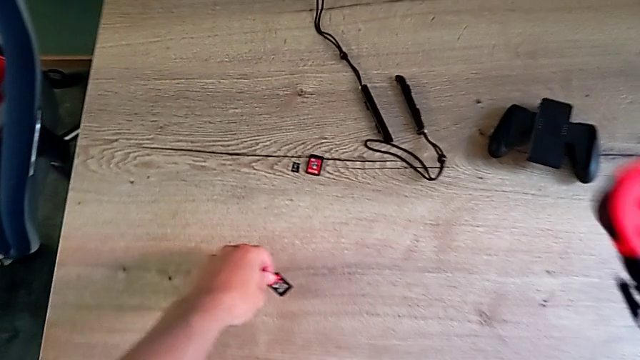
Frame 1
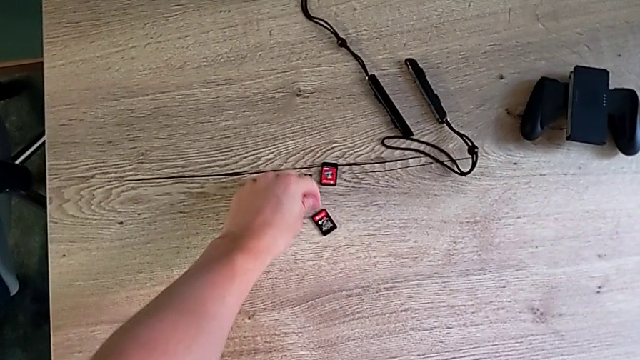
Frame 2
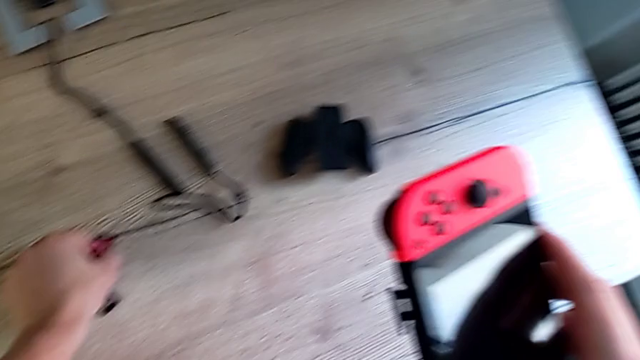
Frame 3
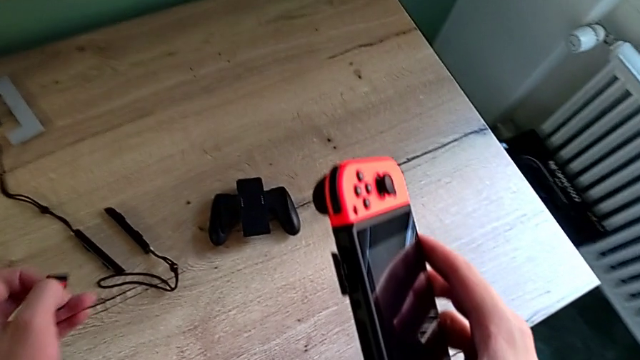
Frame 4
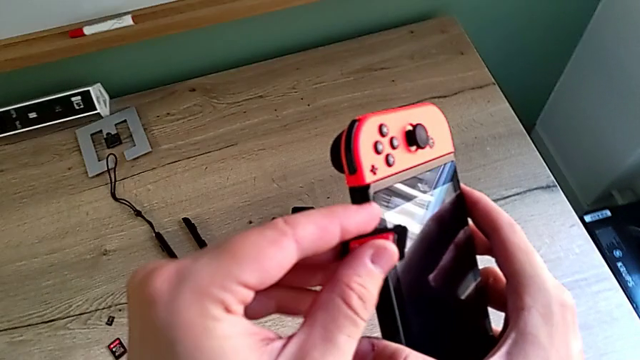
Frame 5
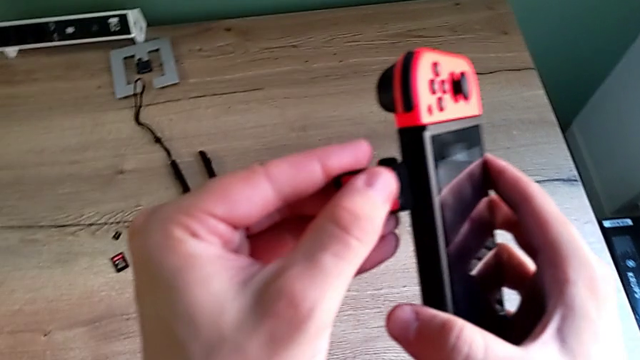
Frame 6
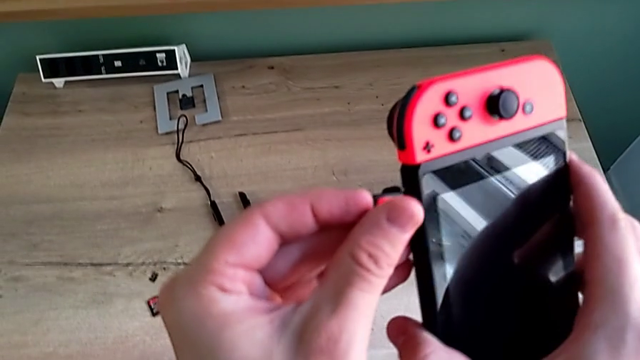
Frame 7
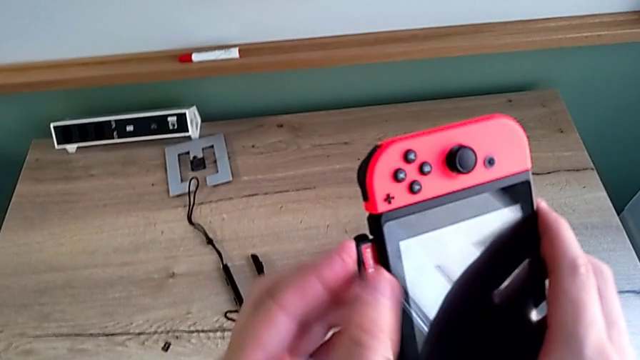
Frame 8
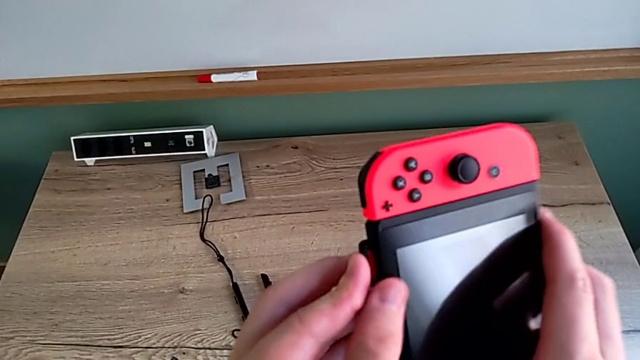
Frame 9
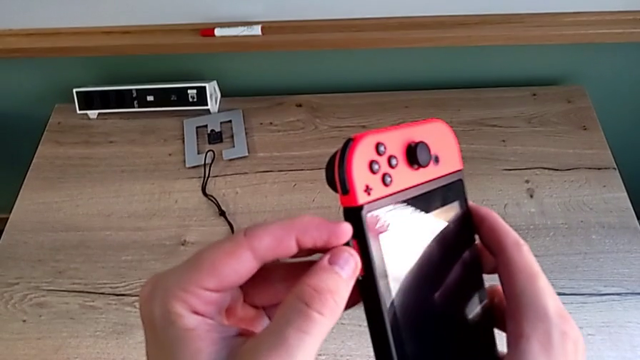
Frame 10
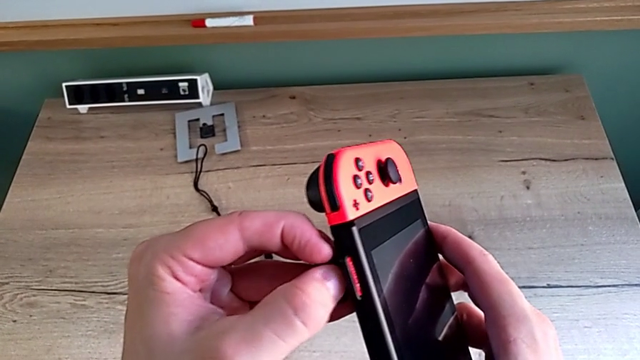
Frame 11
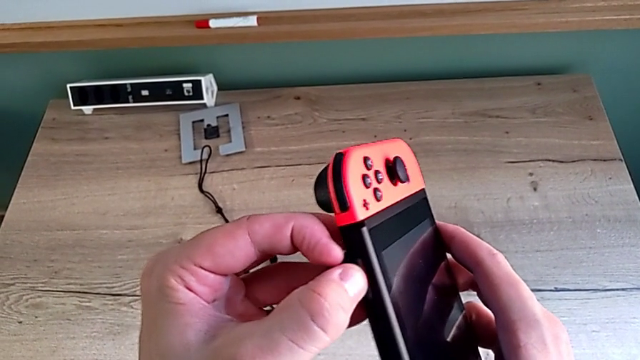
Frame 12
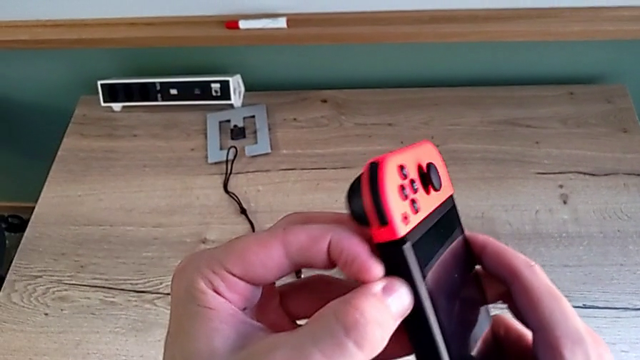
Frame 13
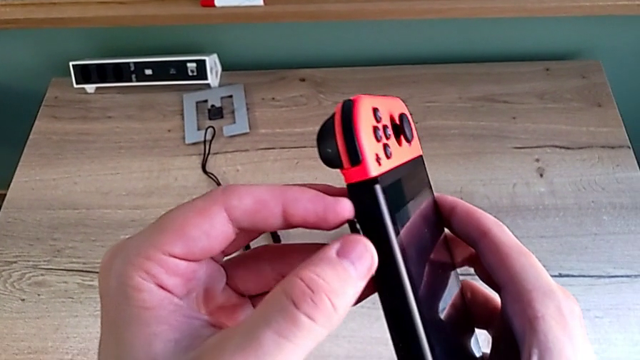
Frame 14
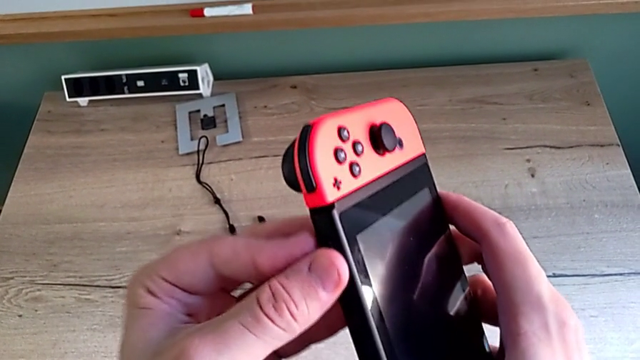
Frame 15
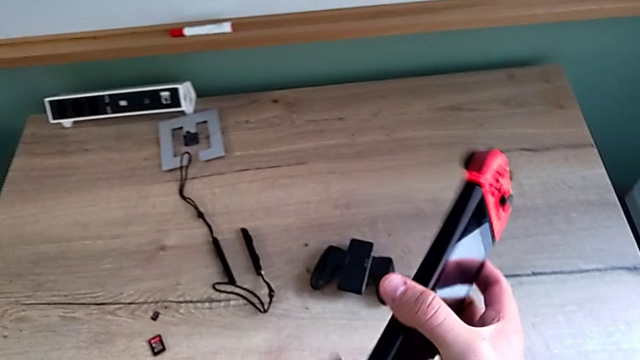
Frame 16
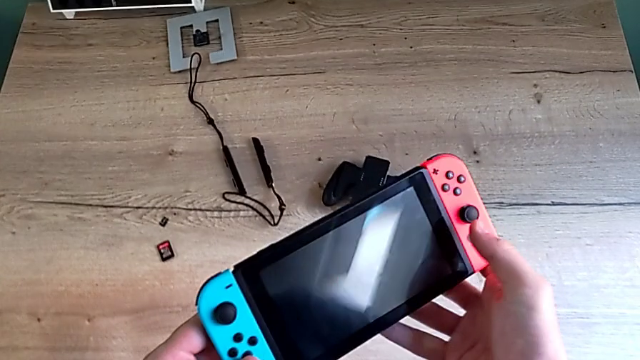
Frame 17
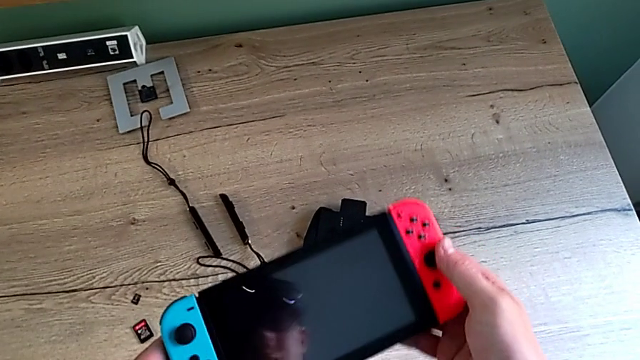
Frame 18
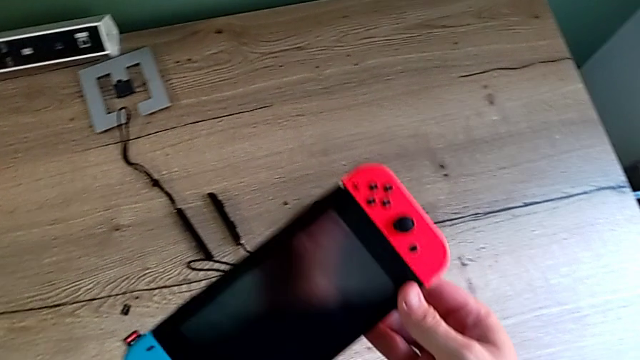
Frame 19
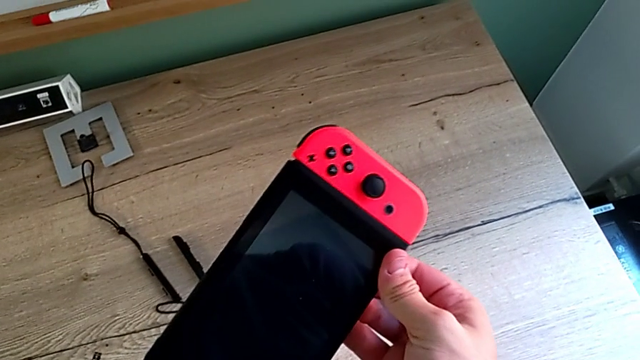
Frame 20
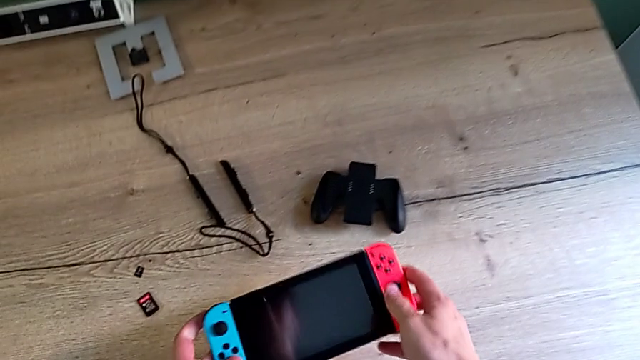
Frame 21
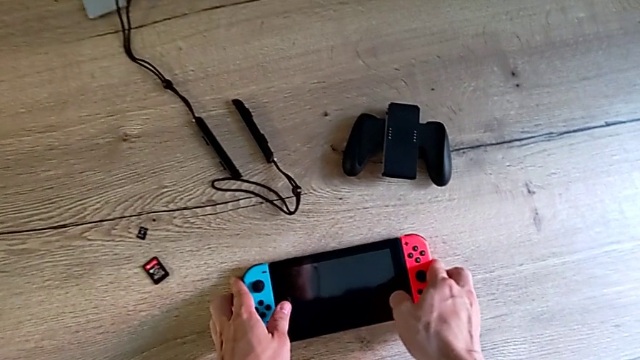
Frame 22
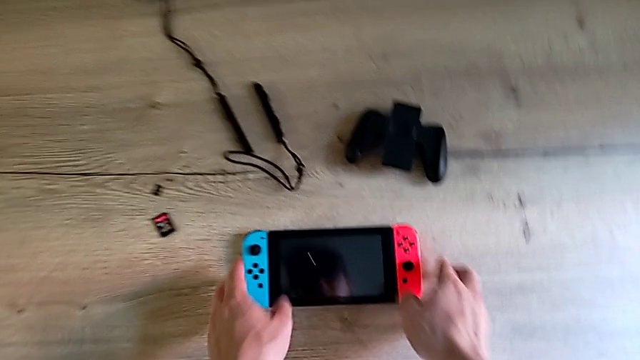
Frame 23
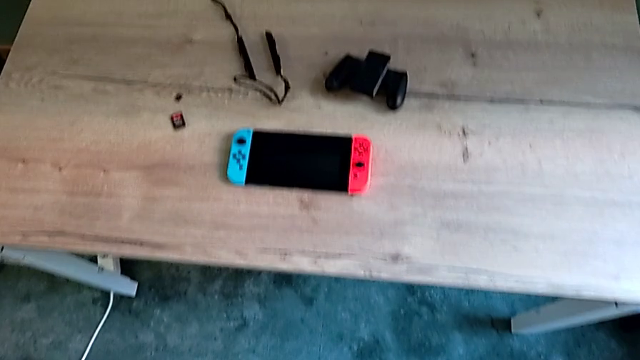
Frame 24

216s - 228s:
The camera wearer is changing a game card. They place the game card, grab it, insert it and place the Nintendo Switch.

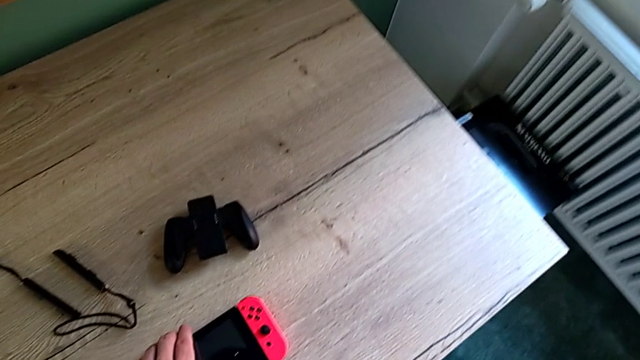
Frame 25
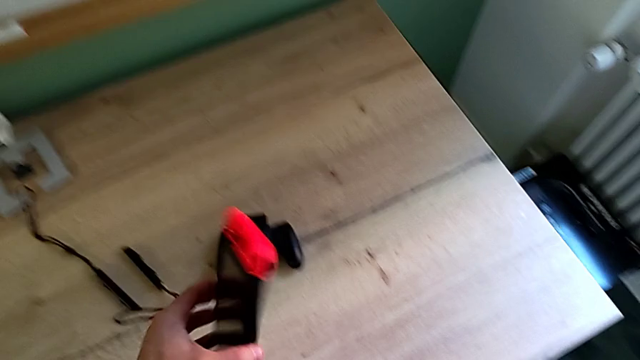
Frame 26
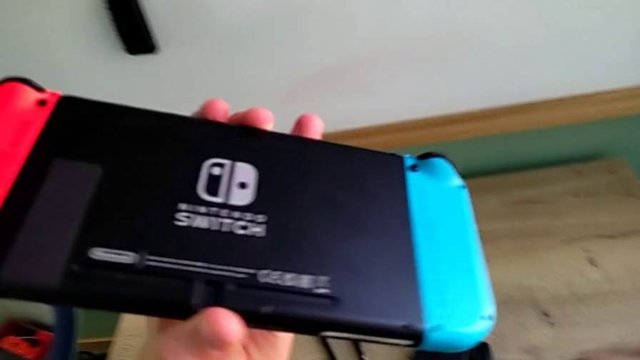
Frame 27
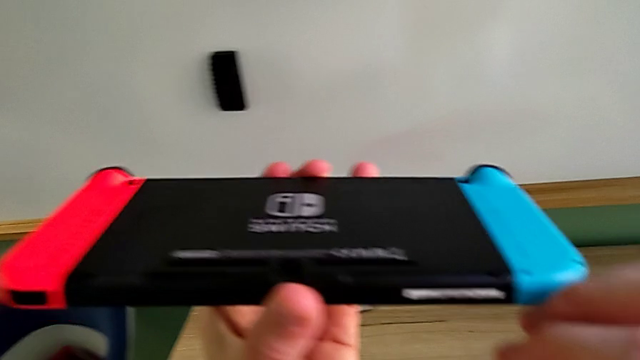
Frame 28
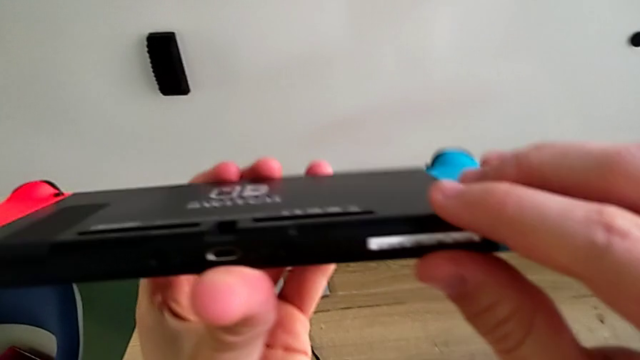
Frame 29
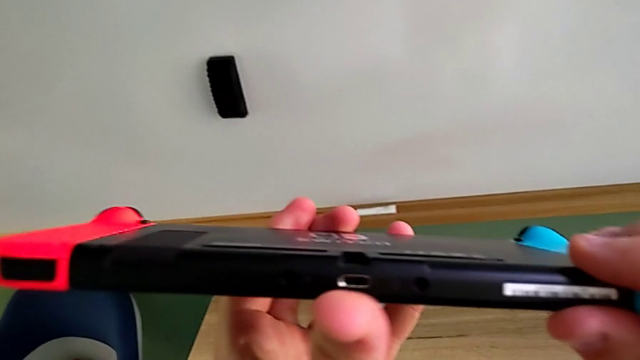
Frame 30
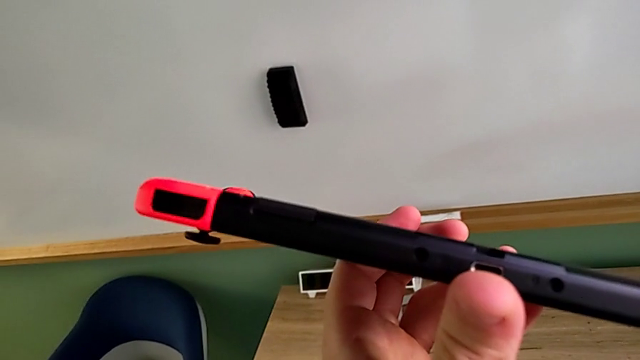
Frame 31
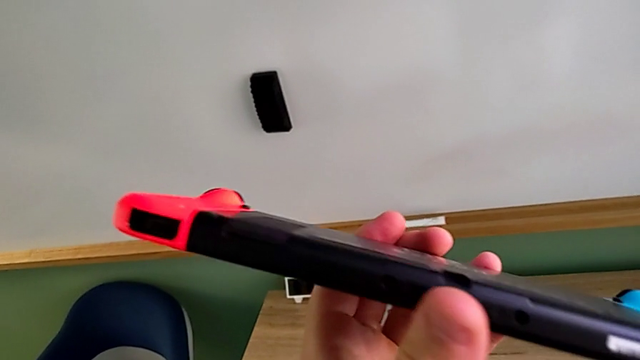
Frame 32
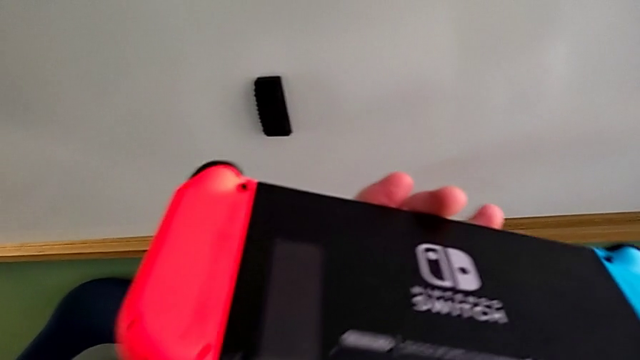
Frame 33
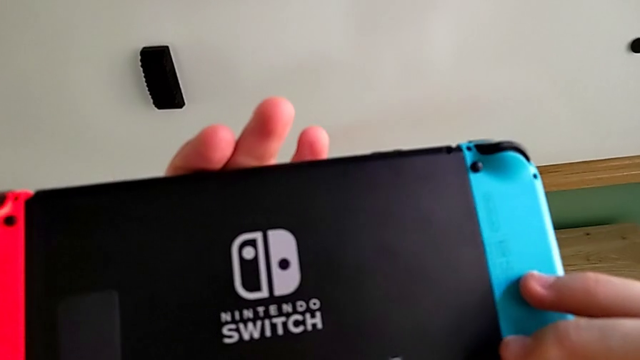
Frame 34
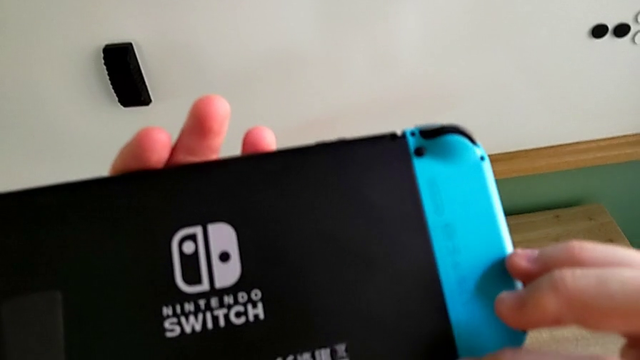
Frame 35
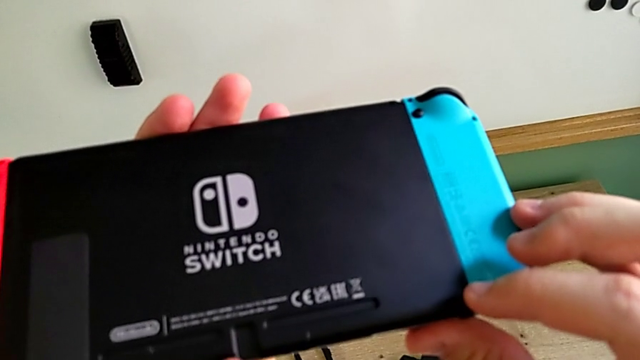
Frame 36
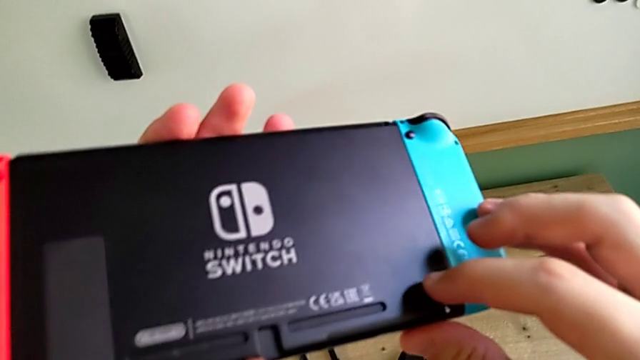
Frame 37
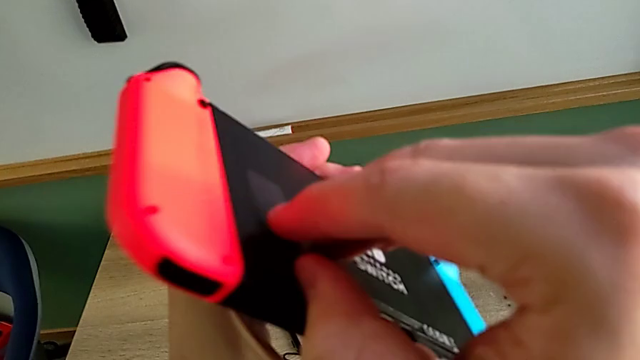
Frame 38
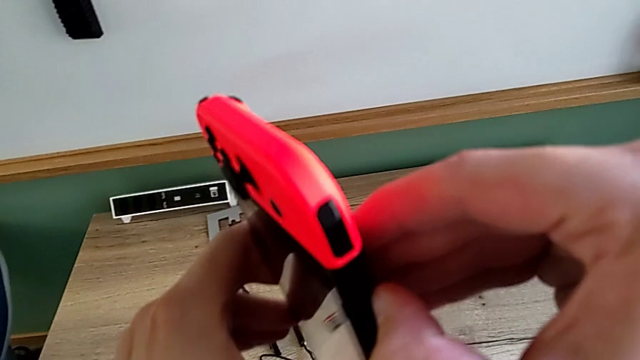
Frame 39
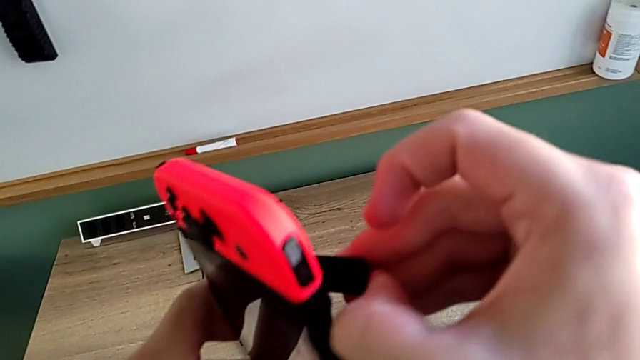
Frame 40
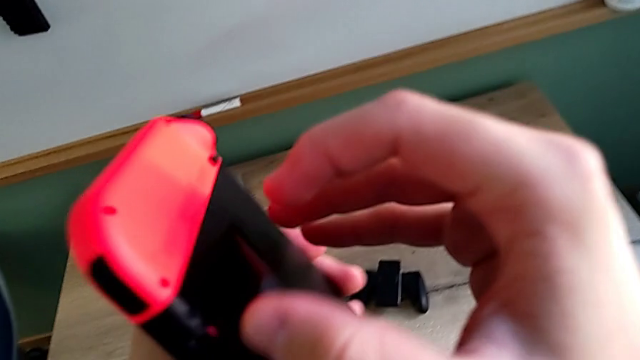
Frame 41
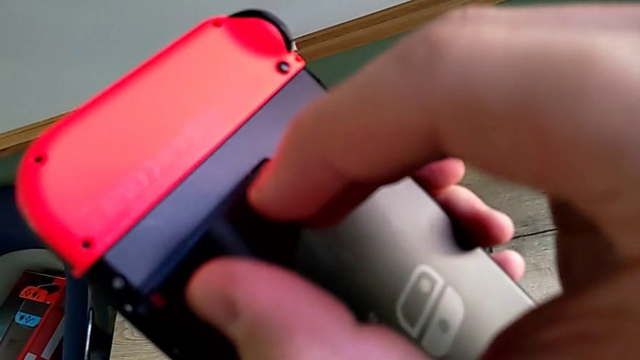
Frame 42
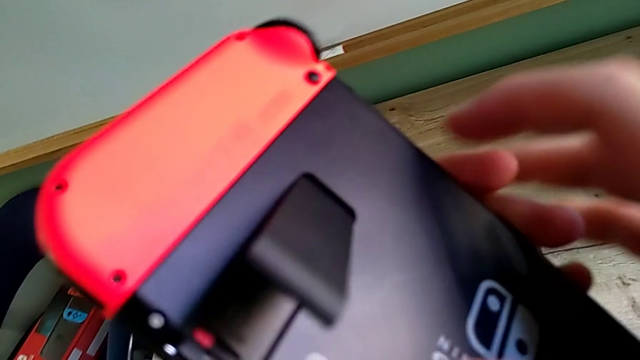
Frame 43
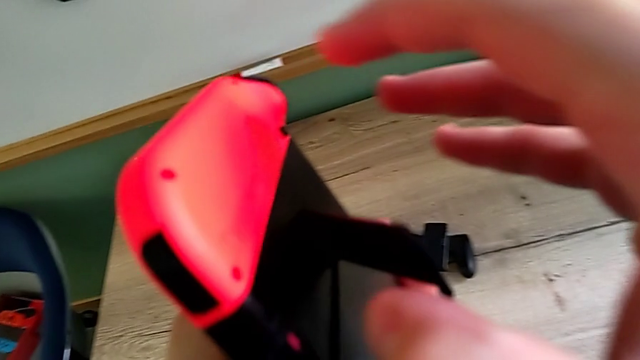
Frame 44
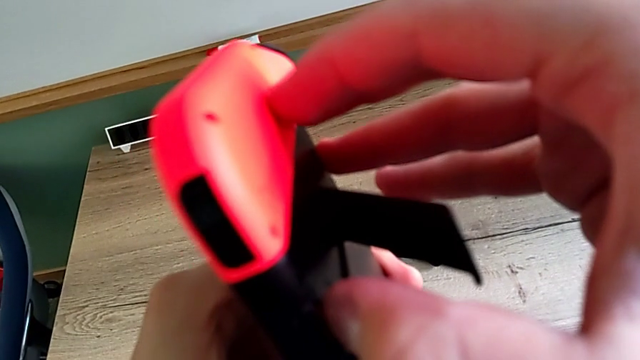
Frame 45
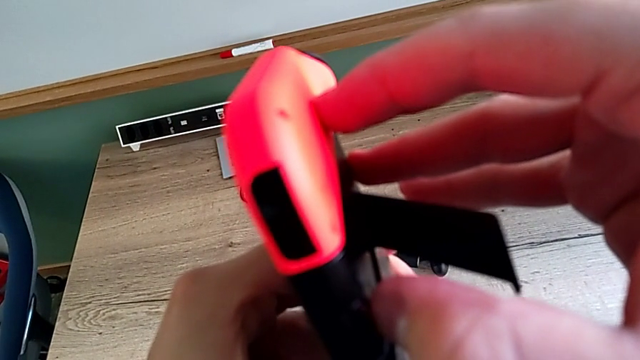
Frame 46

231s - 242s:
The camera wearer is changing the SD card. They grab the Nintendo Switch, inspect it, open the kickstand and begin to withdraw the SD card.
